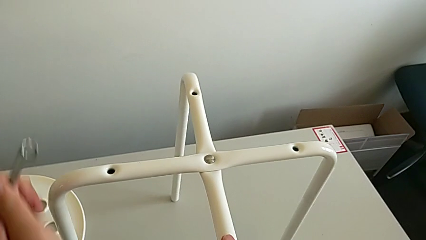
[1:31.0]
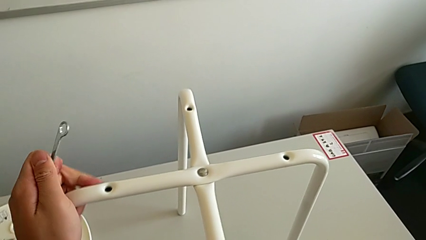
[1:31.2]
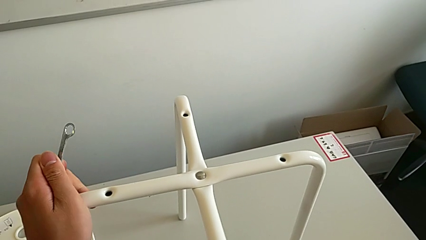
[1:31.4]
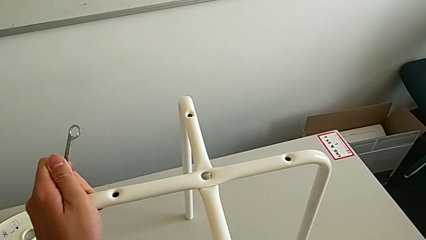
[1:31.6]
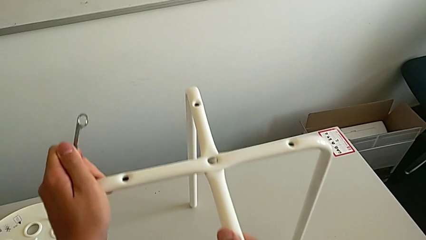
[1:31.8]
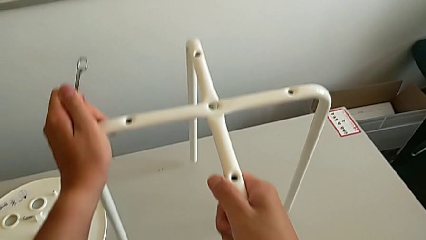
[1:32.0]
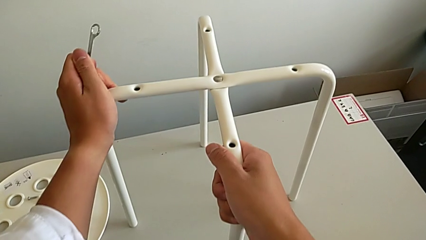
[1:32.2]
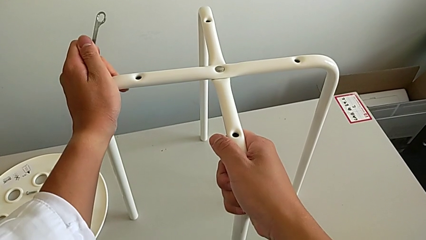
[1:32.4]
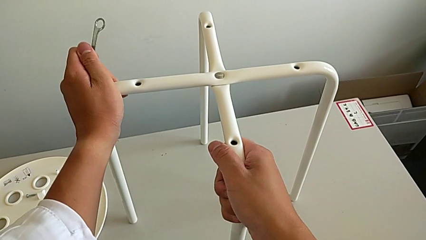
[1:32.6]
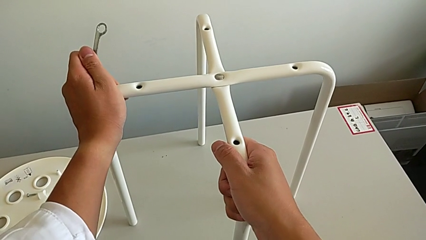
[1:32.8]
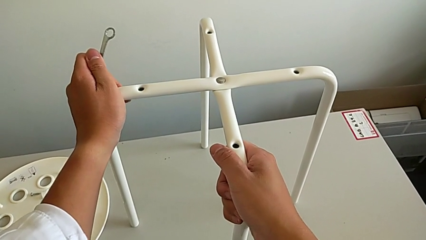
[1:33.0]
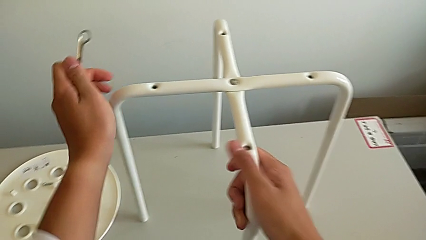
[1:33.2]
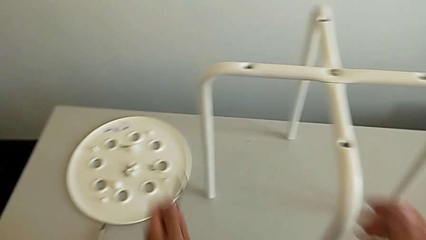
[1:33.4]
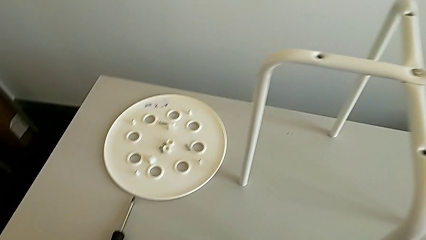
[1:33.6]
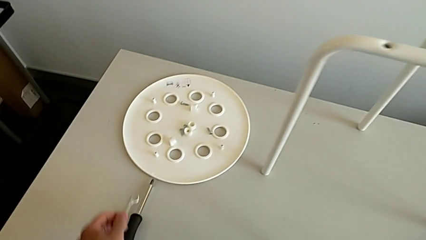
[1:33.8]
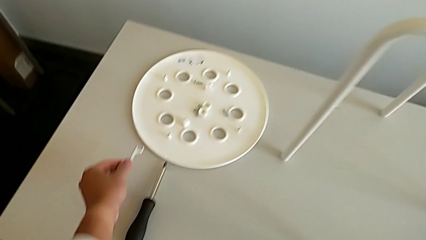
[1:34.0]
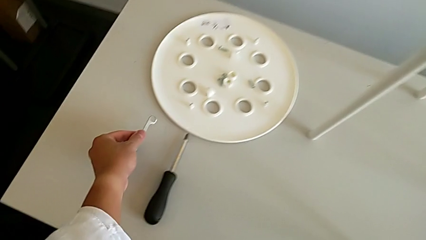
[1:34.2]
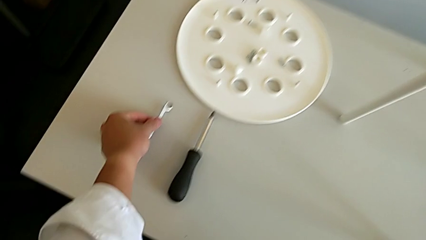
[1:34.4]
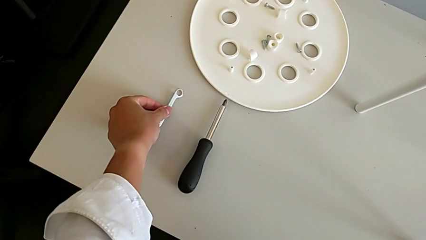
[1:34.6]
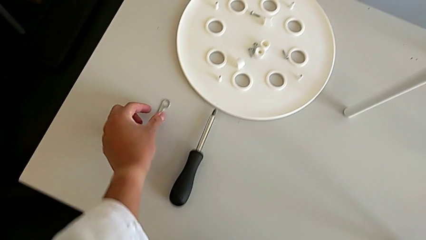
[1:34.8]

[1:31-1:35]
The camera wearer is assembling the legs. They slide the leg and place the Allen wrench.

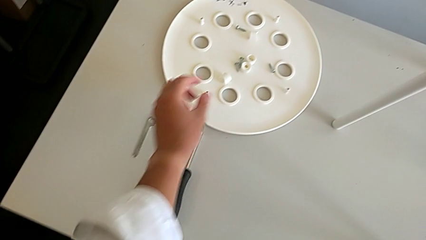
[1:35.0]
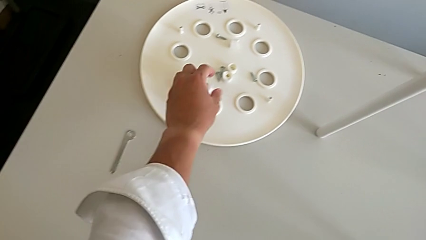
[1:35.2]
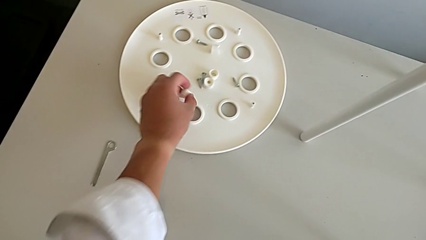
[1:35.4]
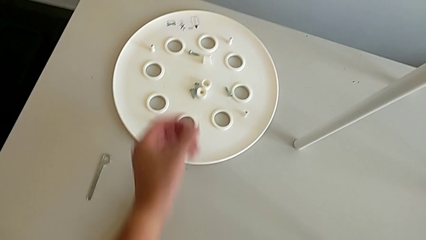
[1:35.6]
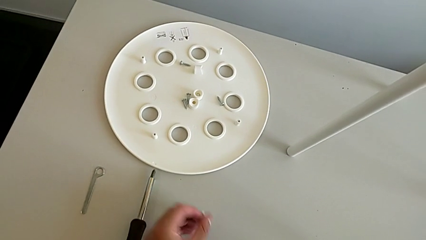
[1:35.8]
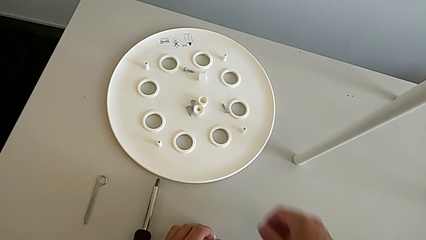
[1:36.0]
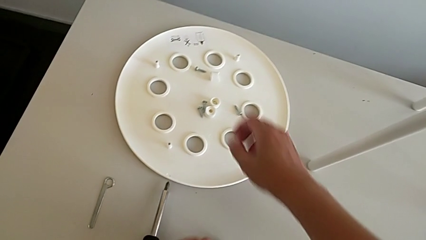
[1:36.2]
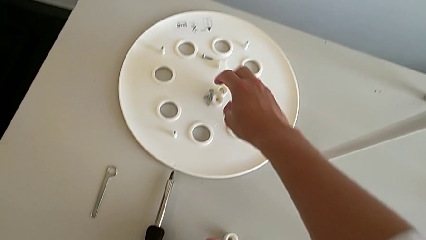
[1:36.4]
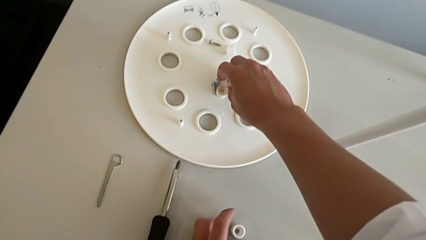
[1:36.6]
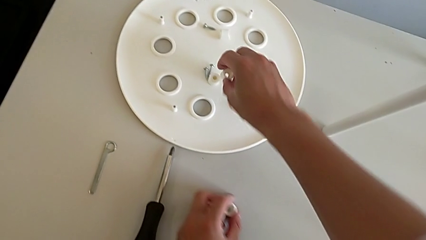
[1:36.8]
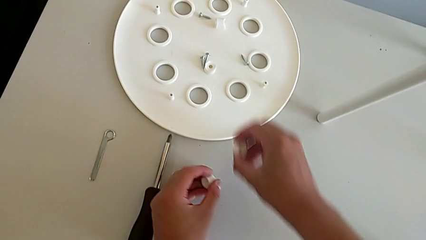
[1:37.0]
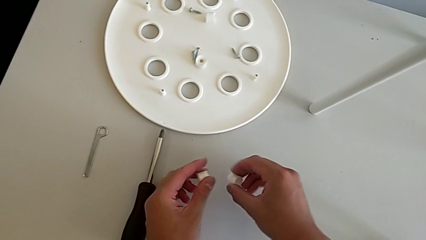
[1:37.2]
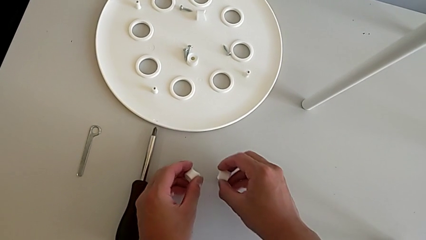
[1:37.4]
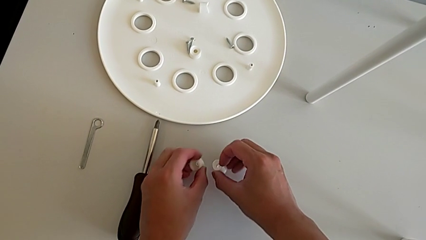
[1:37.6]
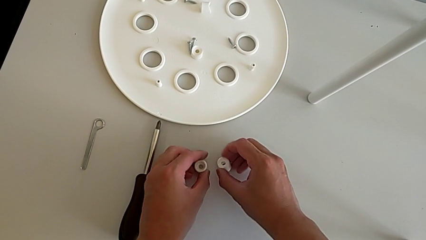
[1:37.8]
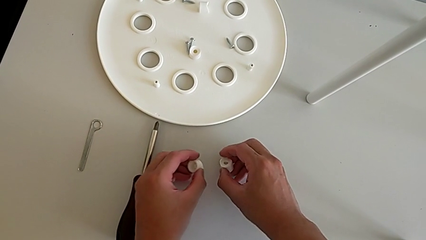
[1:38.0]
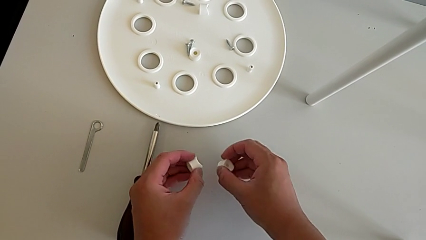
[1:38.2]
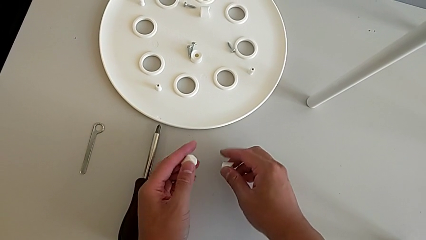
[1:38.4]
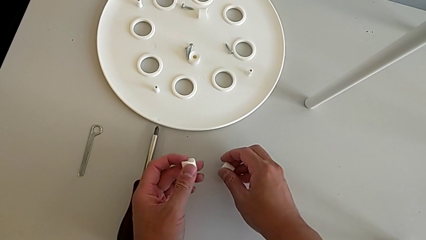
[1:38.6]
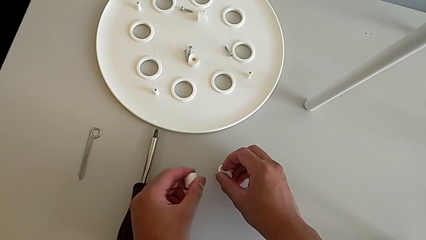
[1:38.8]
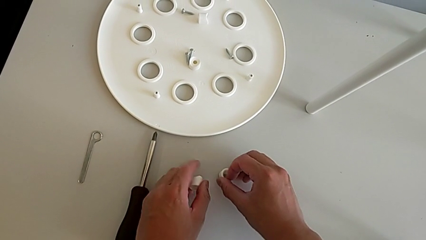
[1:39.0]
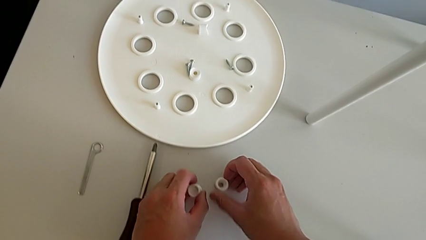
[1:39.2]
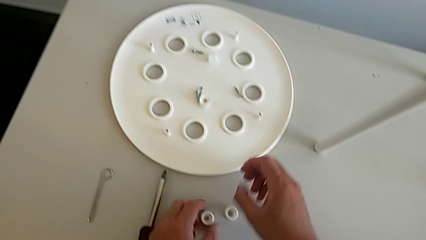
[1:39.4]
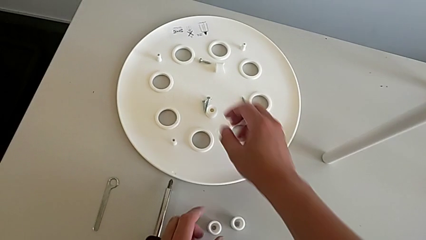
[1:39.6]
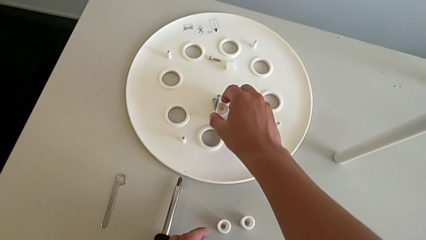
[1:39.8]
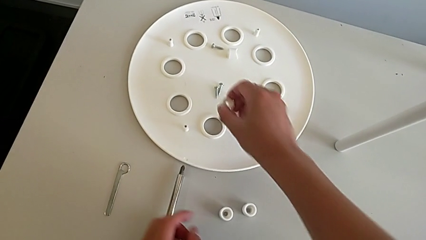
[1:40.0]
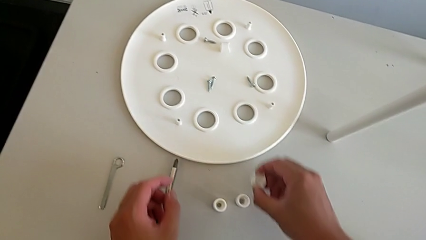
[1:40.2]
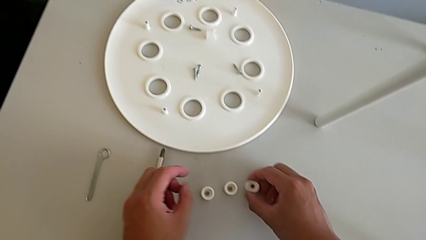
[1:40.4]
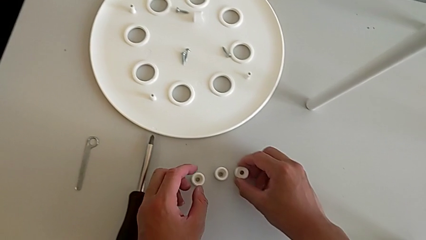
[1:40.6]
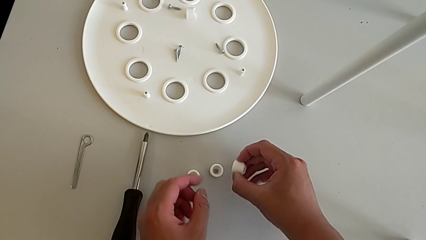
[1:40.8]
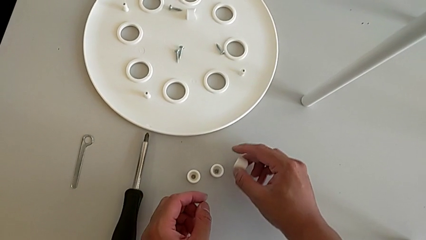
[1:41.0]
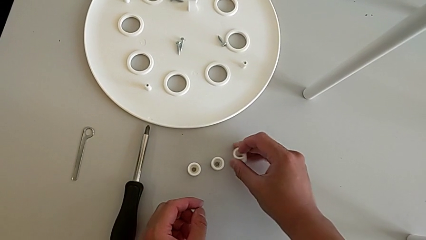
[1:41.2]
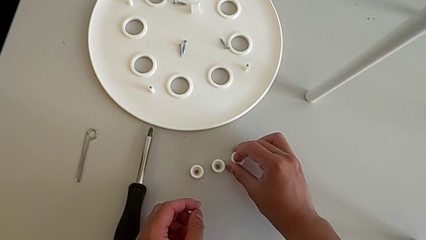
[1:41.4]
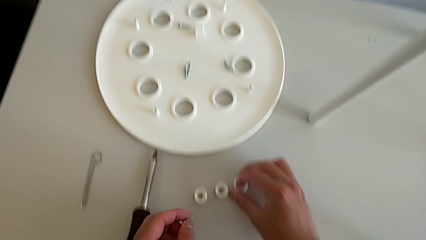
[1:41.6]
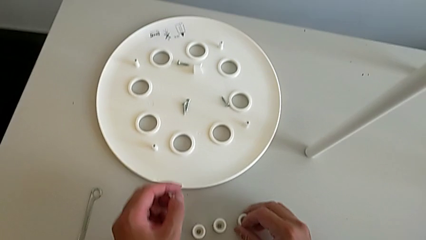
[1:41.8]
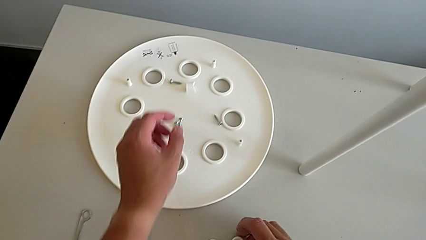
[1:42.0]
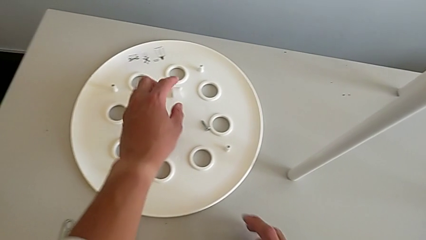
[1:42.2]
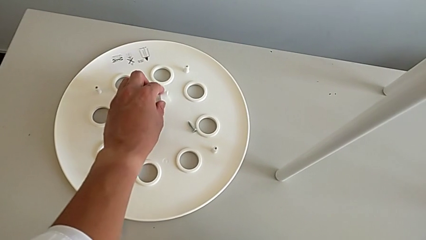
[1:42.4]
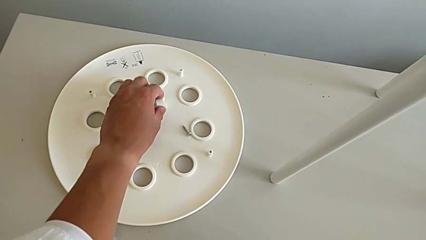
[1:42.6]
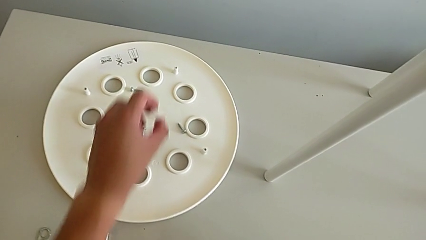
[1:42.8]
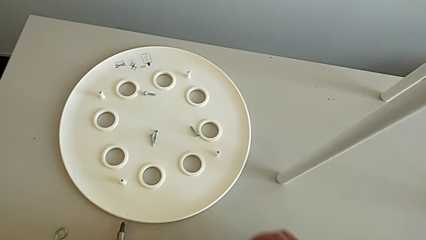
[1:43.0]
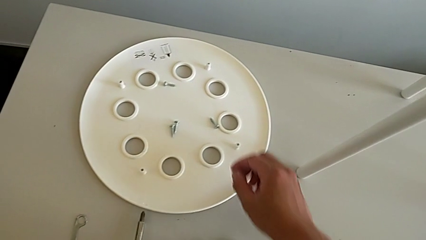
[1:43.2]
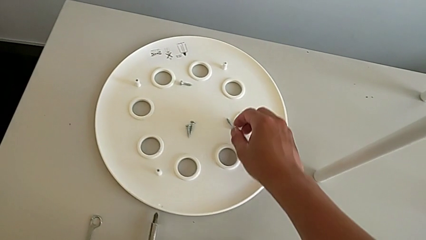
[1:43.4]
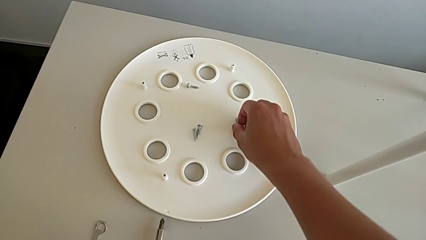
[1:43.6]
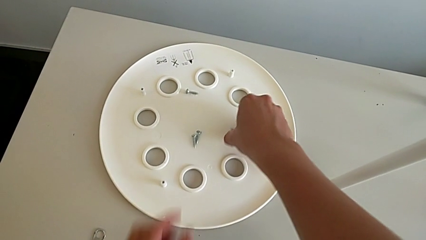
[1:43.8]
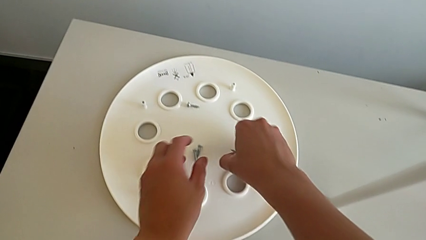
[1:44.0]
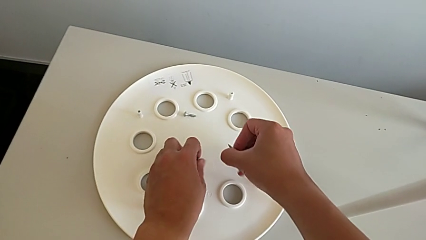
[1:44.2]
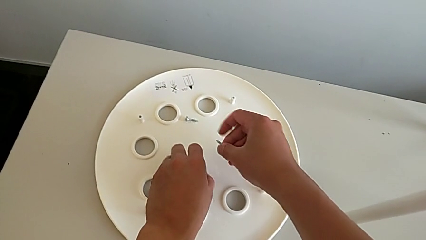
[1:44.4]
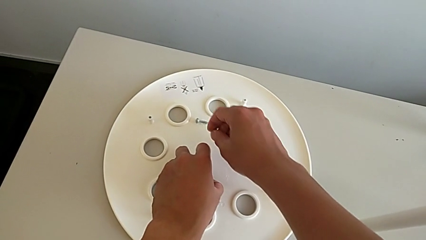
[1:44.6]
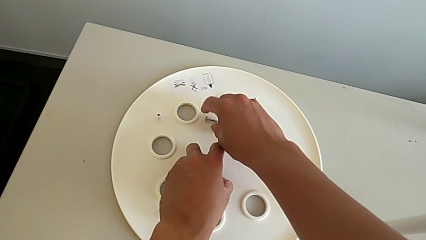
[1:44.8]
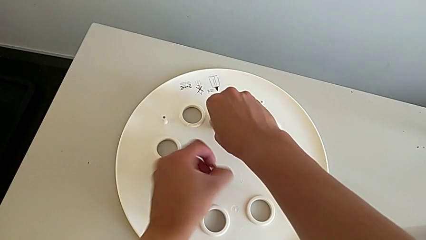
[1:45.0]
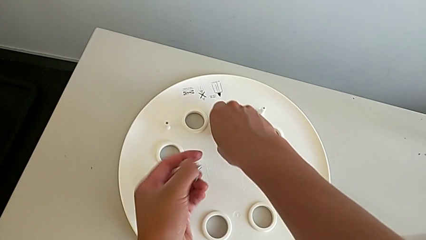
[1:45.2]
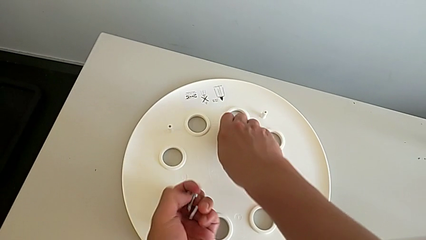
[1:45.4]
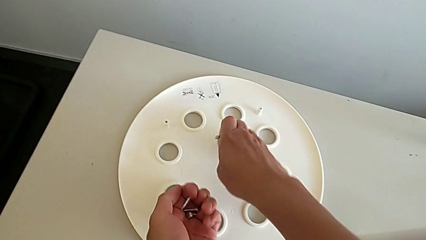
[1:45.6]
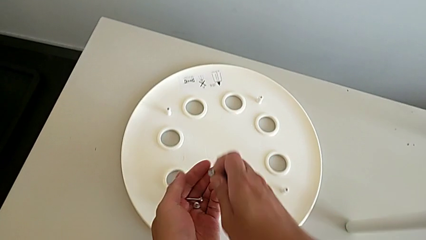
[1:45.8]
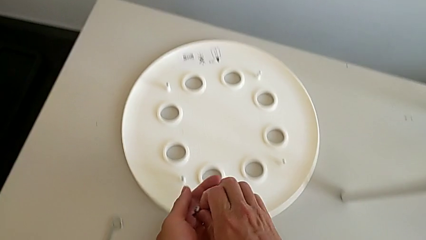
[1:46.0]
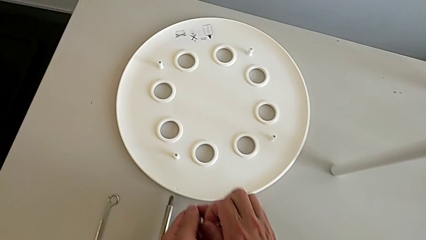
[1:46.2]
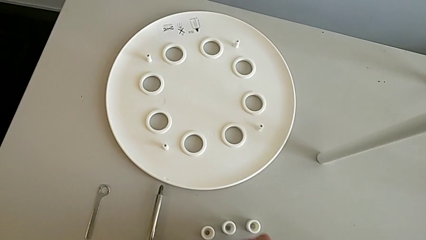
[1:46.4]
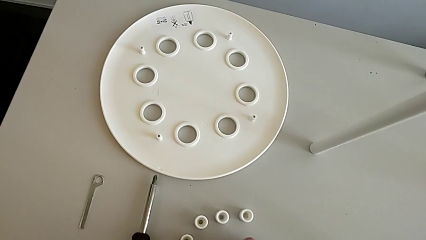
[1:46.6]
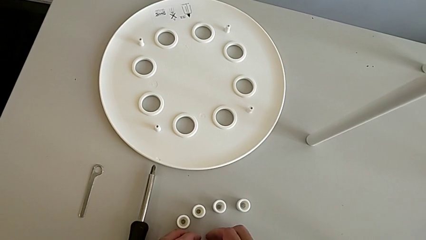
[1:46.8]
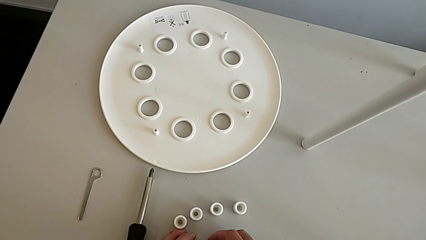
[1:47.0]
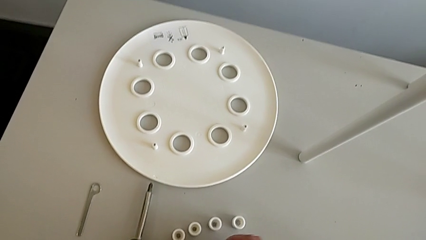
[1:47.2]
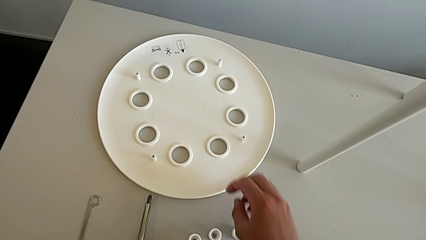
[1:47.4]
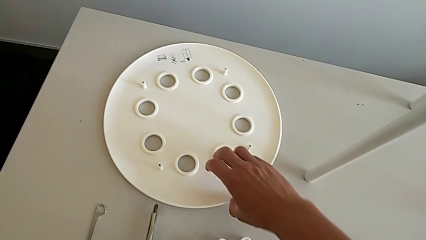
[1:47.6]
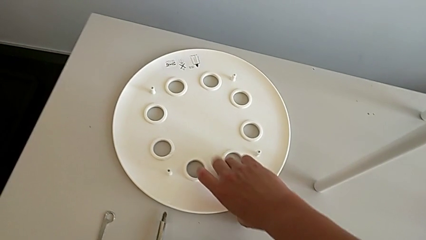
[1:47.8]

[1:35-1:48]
The camera wearer is assembling the legs with the seat. They grab the washer, place it, grab it, rotate it, place it, grab it, place it, rotate it, place it, grab it and place it. They grab the screw twice, place it with the right hand and wrongly grab the seat with the right hand.
